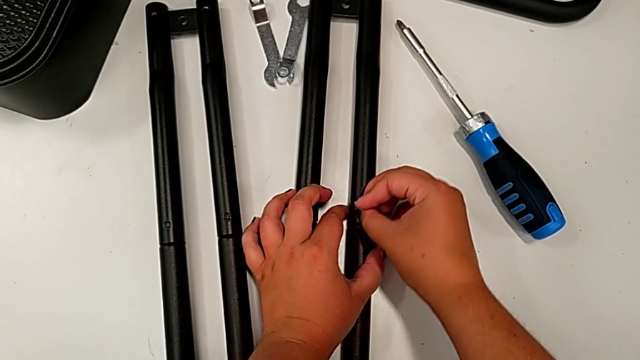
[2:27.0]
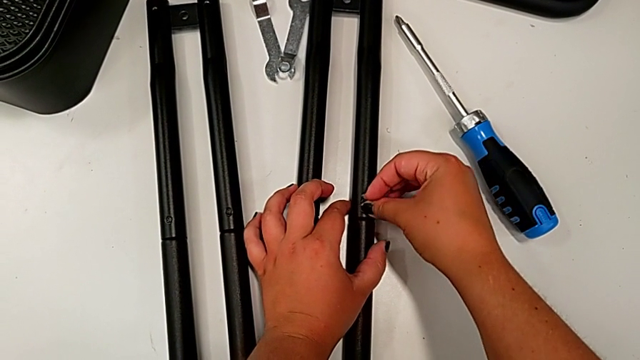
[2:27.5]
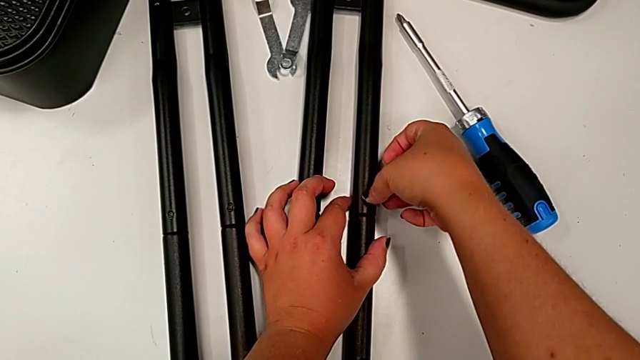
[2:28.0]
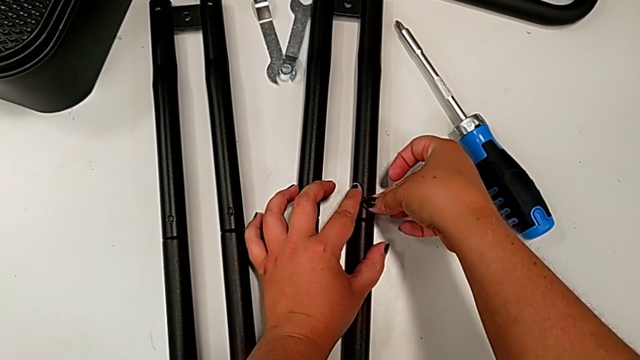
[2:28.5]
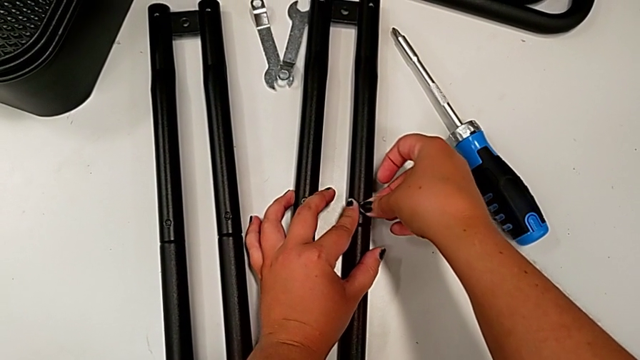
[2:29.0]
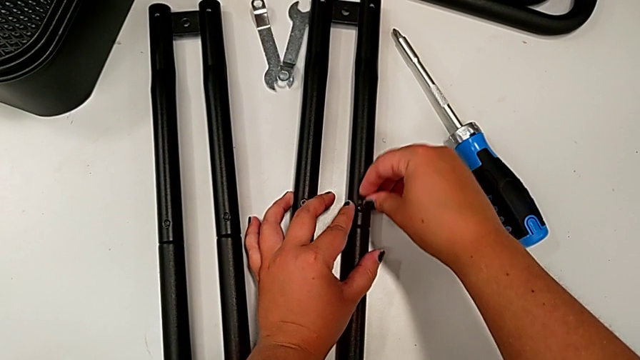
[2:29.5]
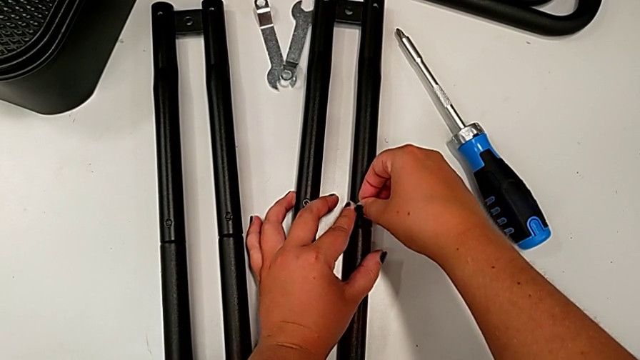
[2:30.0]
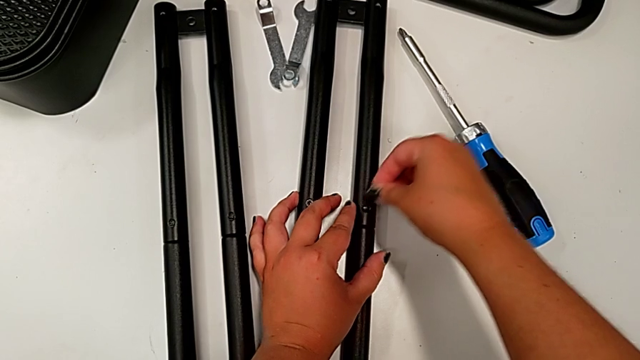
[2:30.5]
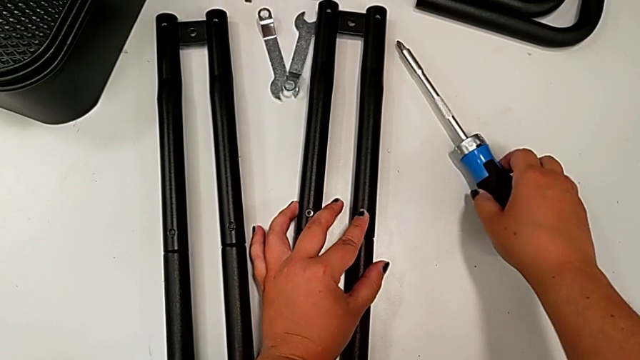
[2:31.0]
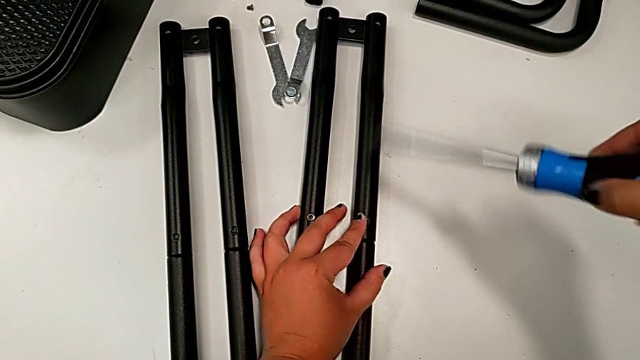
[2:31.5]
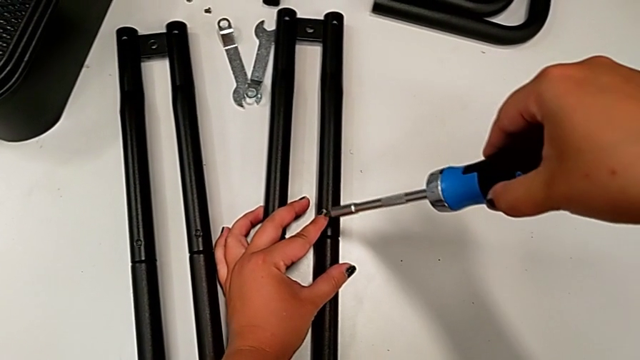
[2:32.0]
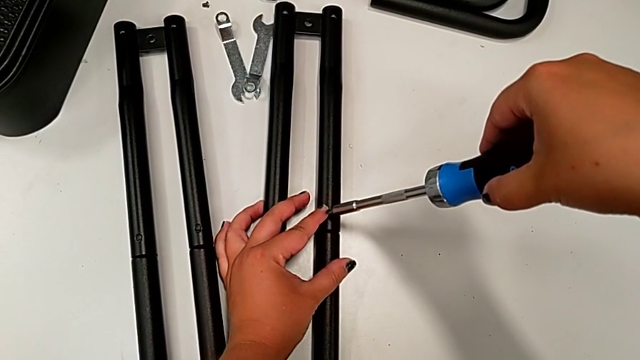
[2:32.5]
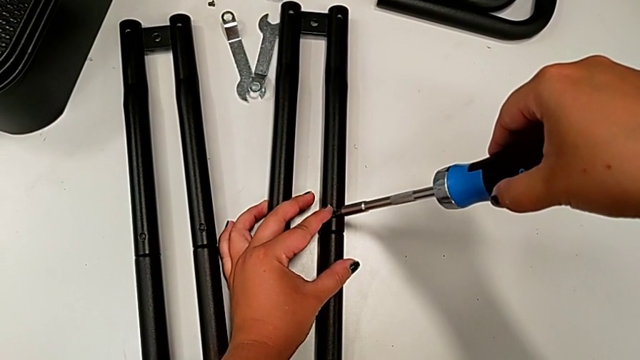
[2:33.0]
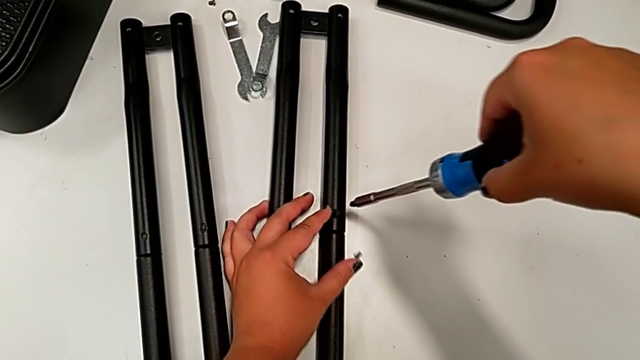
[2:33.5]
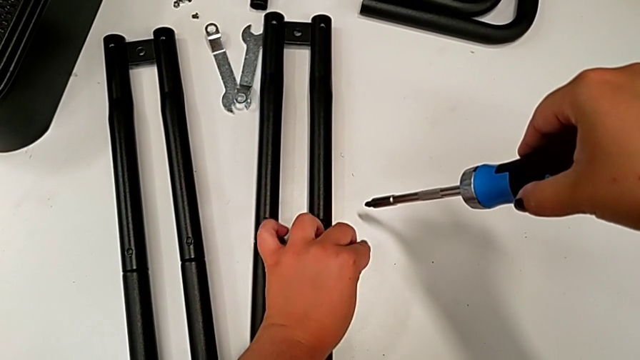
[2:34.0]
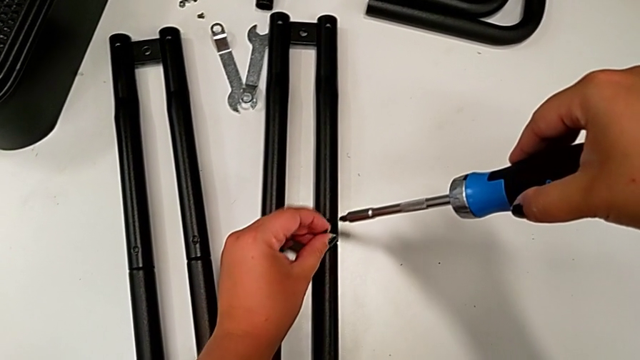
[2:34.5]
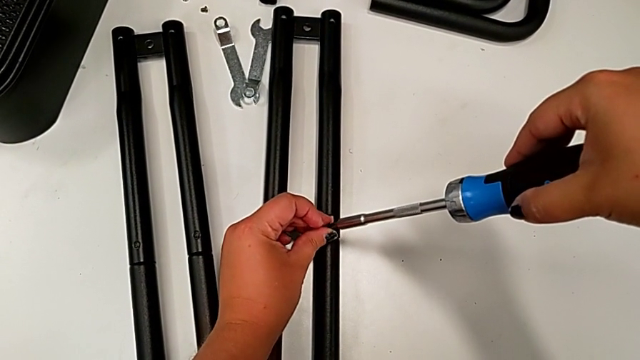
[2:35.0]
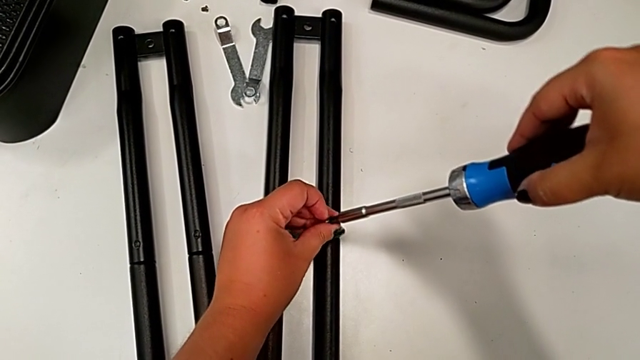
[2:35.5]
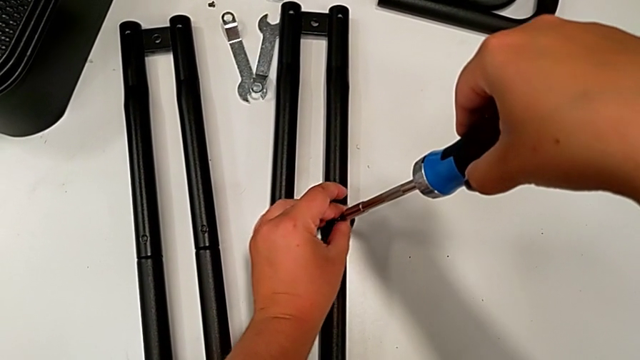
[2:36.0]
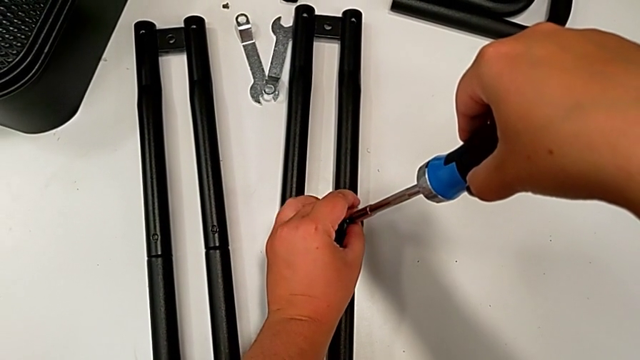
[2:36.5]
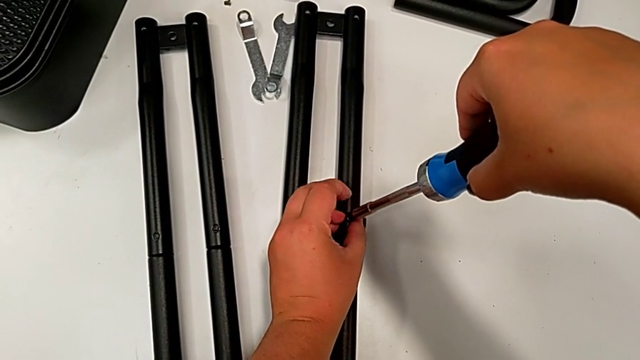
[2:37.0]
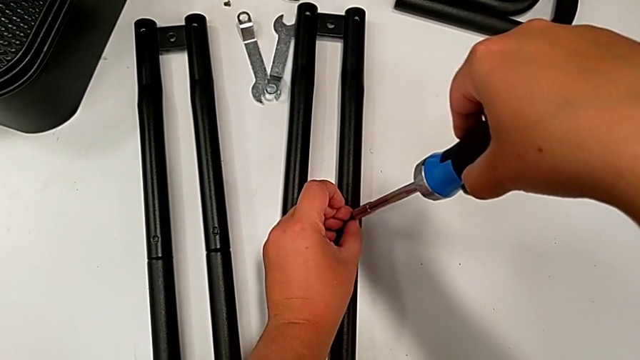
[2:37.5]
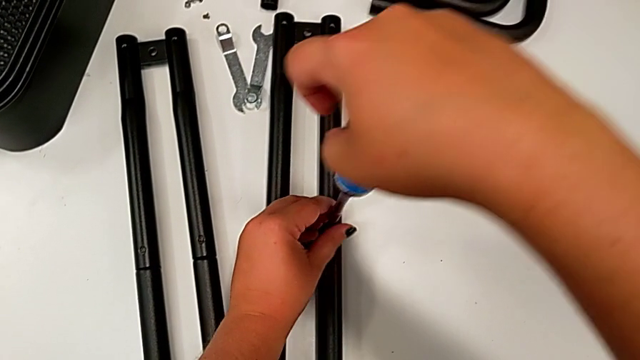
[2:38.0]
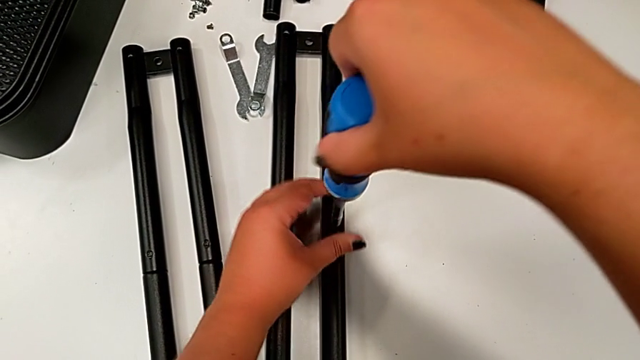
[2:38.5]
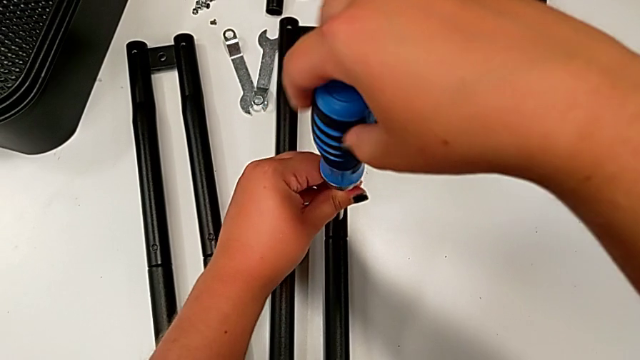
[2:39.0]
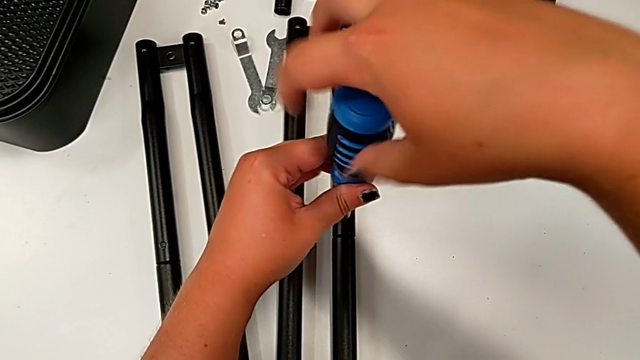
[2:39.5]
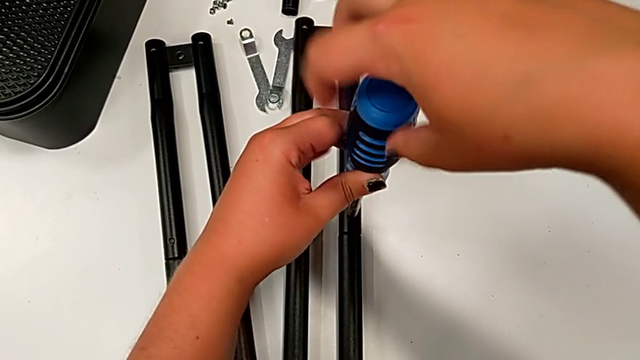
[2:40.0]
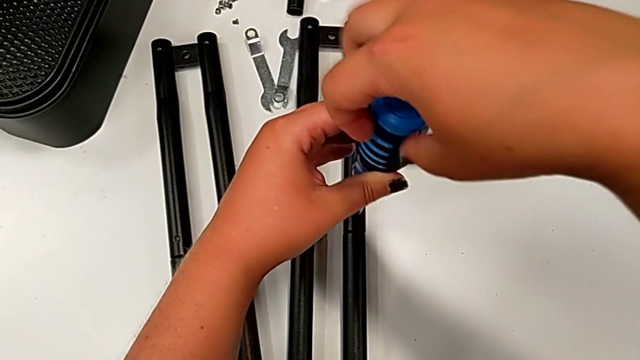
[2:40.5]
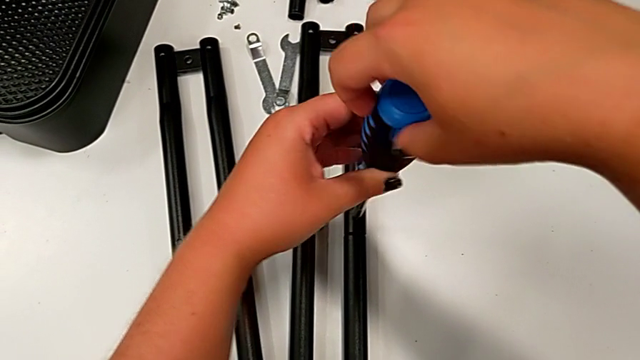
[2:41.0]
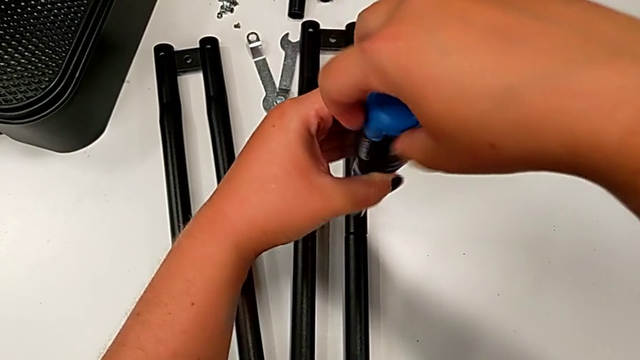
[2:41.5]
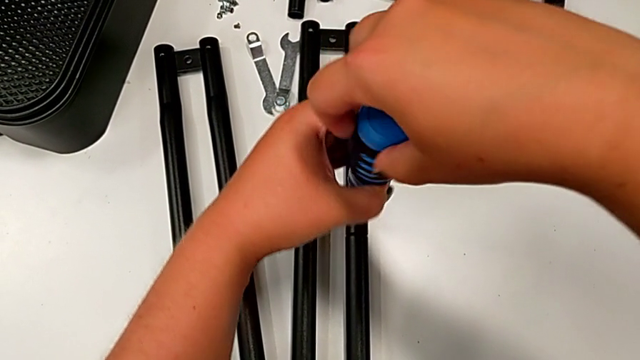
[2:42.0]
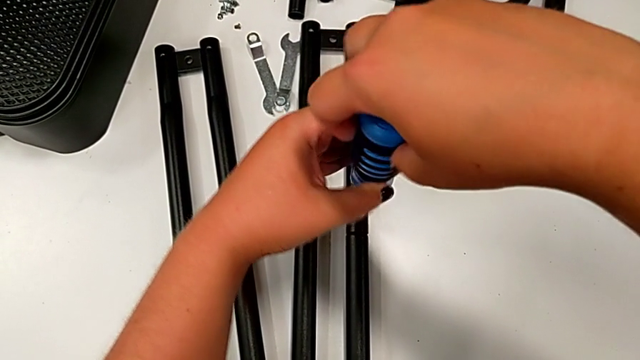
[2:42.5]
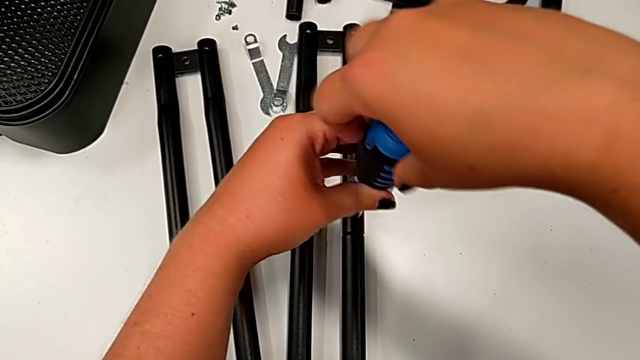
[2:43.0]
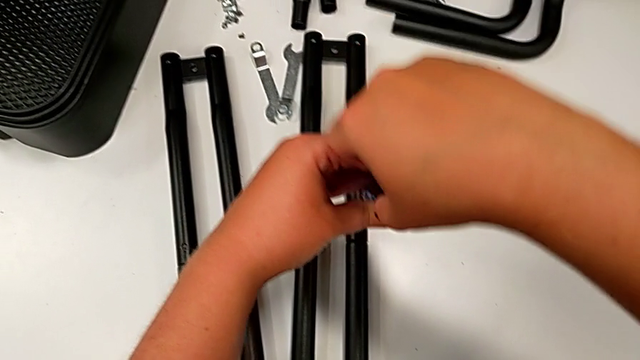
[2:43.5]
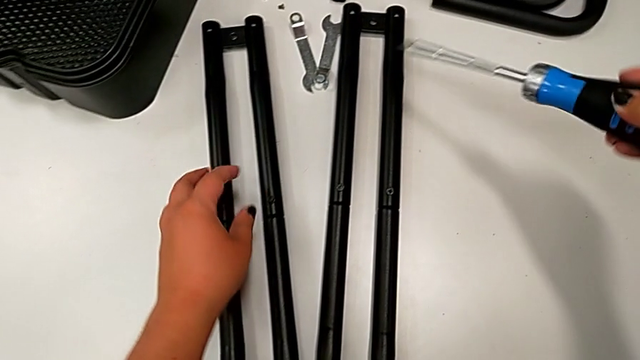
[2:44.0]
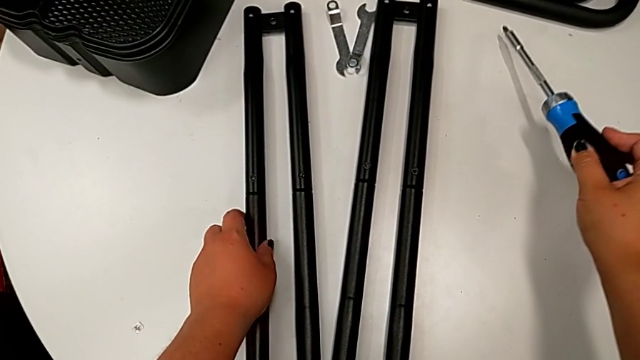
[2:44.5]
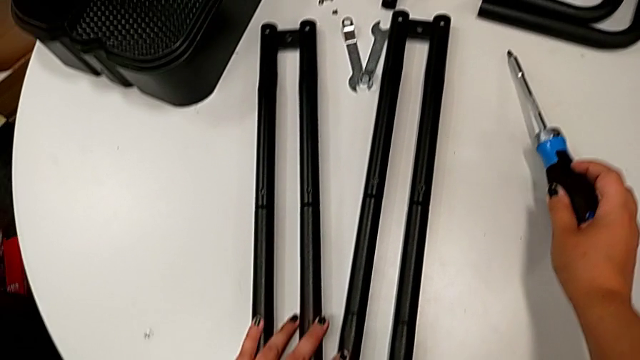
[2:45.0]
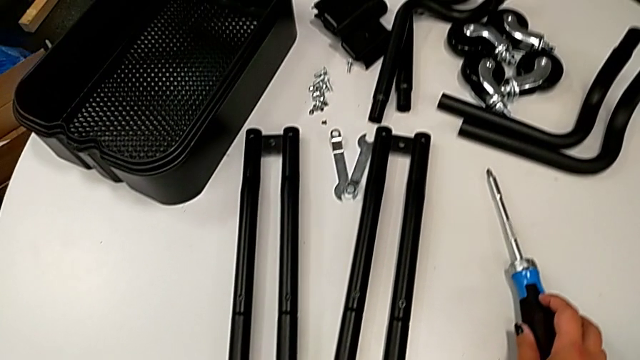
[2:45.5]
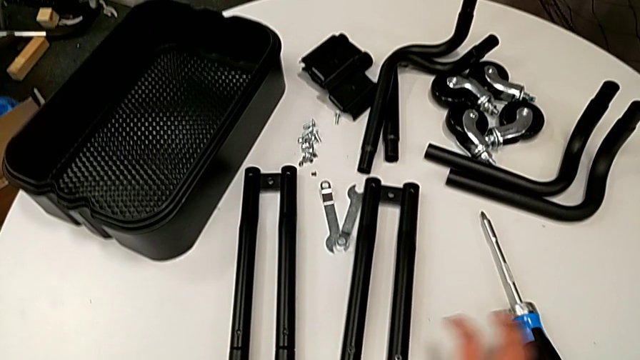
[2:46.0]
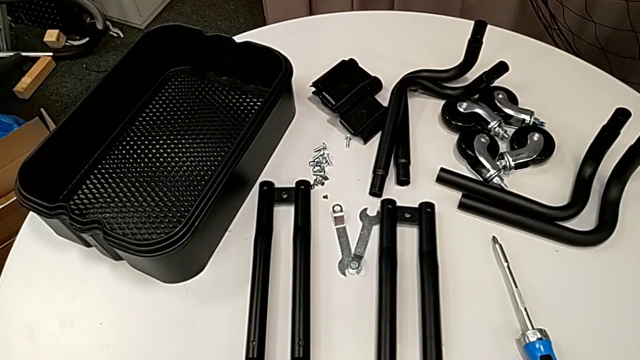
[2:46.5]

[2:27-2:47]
The camera wearer is assembling the second pair of side bars. They insert the screw, grab the screwdriver, screw the screw, failing to do the action, drop it, insert it, screw it and place the screwdriver.

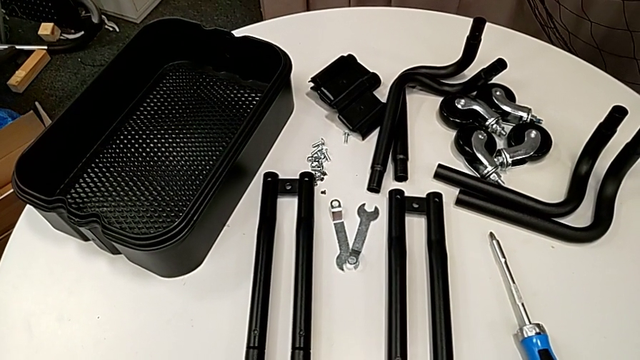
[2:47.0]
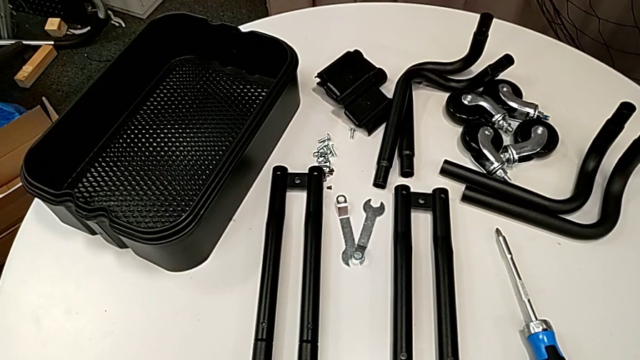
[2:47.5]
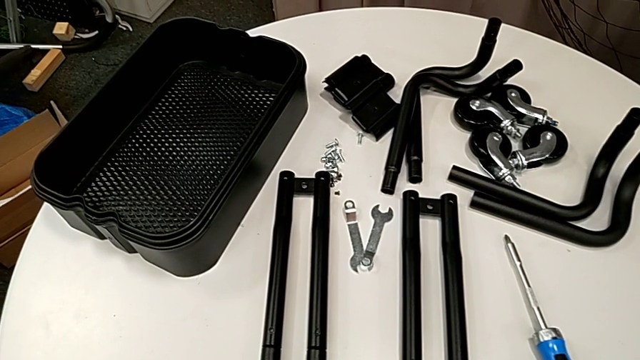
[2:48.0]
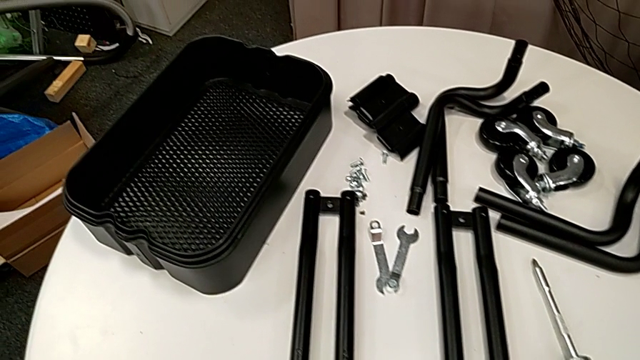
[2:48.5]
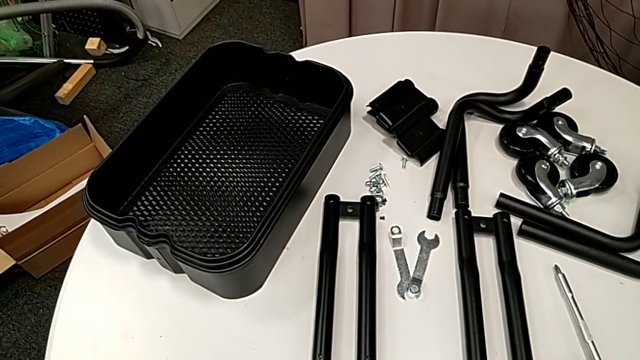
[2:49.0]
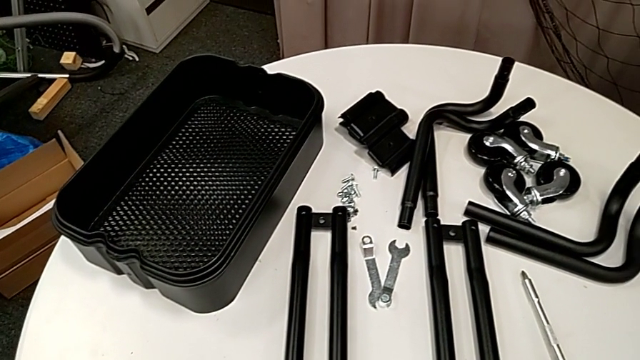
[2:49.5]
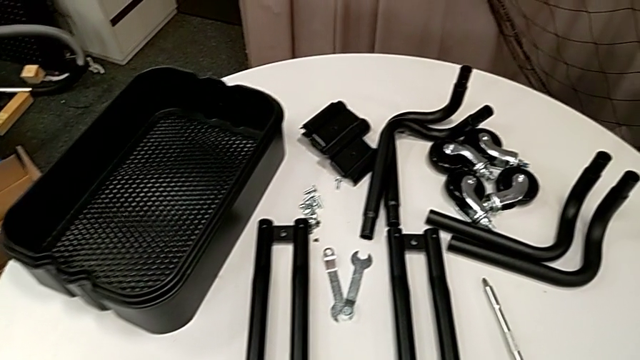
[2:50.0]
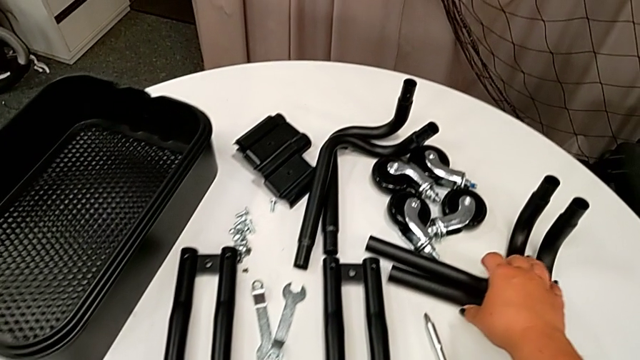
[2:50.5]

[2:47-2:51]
The camera wearer is assembling the first base frame.
